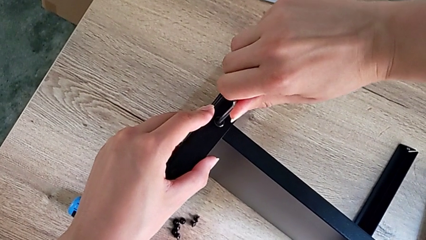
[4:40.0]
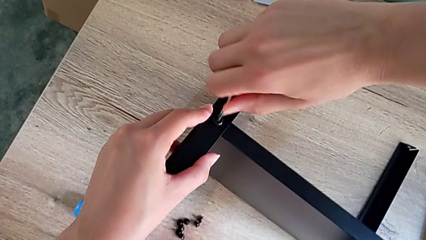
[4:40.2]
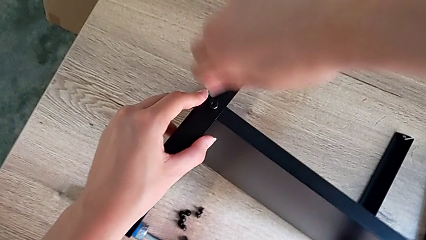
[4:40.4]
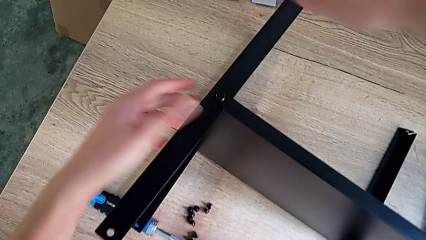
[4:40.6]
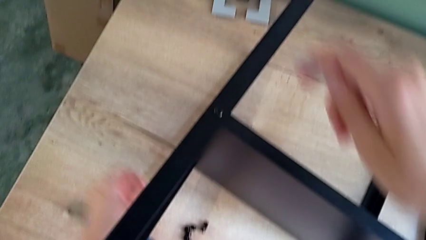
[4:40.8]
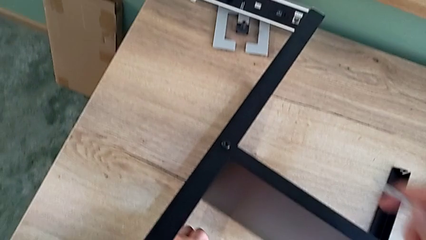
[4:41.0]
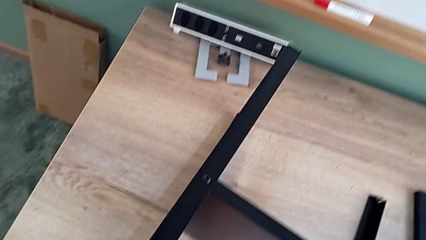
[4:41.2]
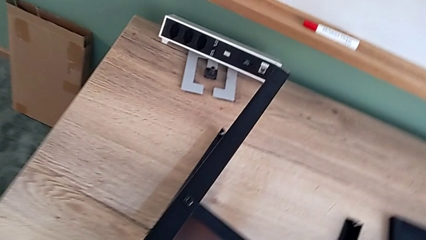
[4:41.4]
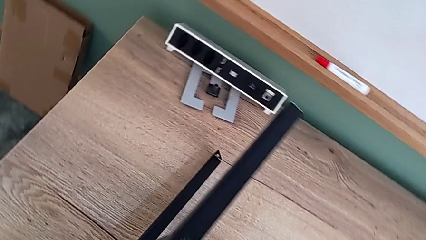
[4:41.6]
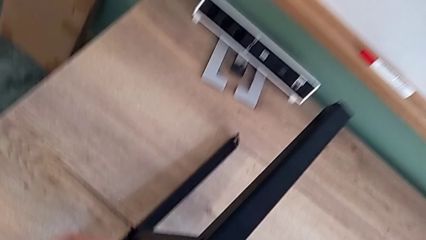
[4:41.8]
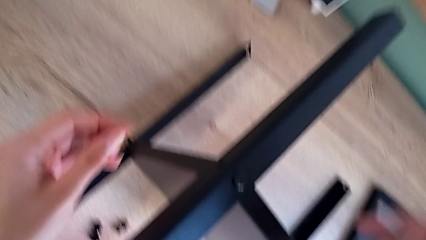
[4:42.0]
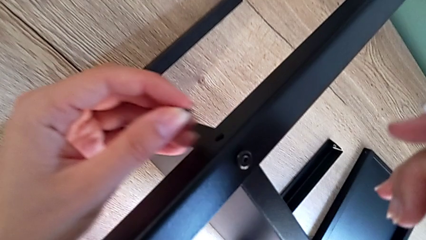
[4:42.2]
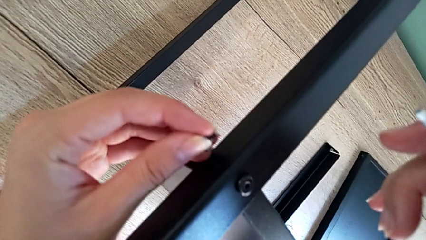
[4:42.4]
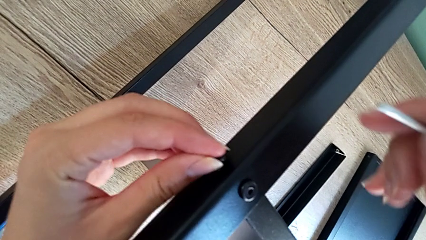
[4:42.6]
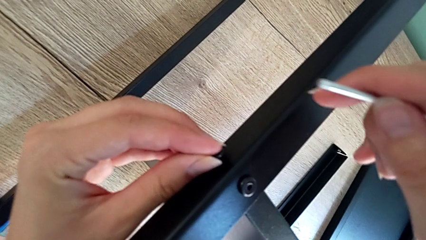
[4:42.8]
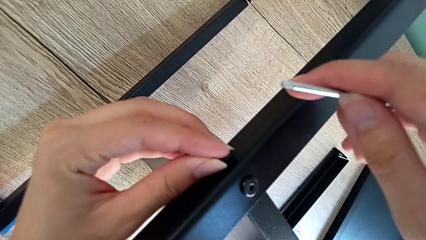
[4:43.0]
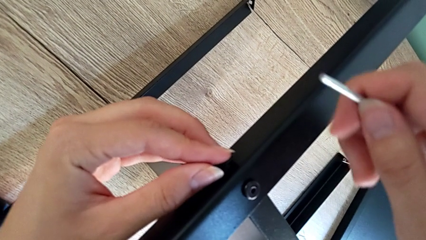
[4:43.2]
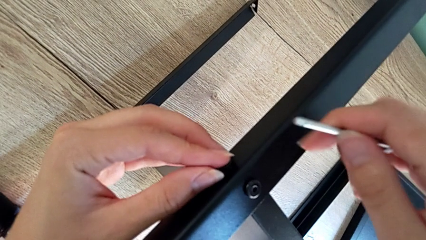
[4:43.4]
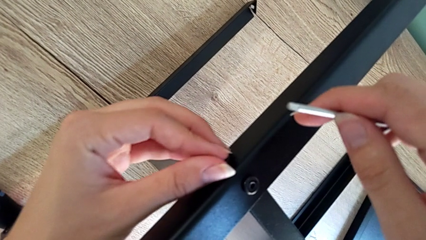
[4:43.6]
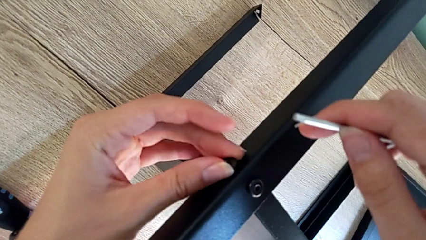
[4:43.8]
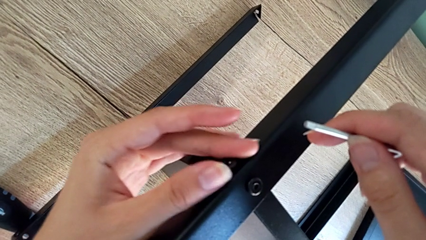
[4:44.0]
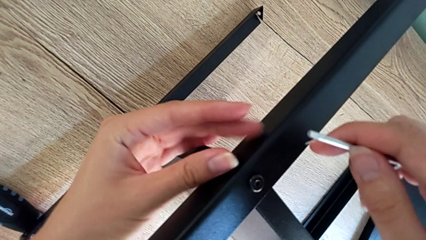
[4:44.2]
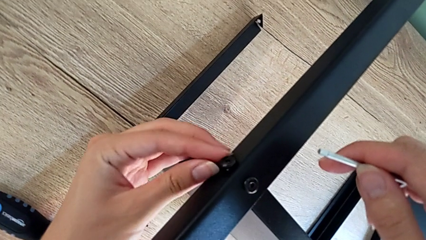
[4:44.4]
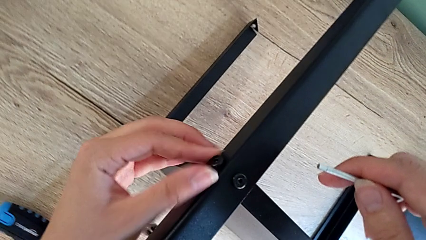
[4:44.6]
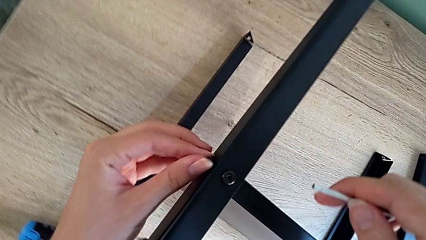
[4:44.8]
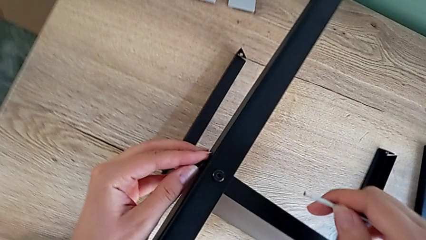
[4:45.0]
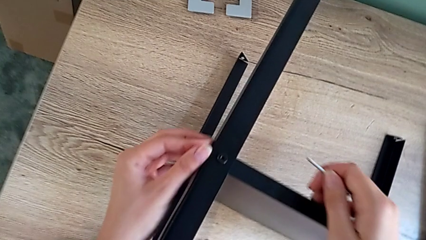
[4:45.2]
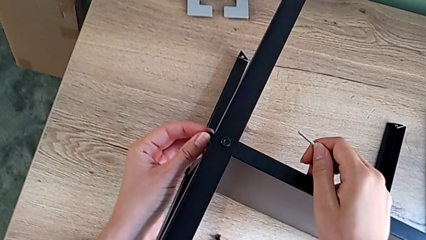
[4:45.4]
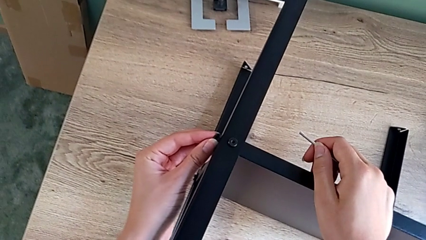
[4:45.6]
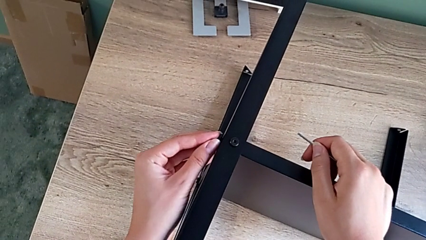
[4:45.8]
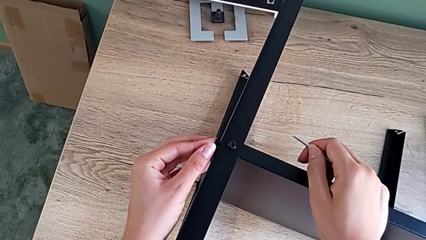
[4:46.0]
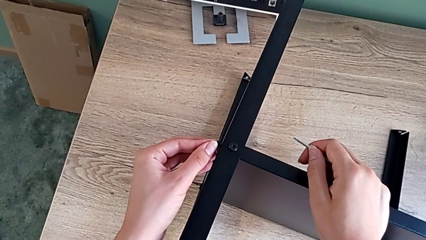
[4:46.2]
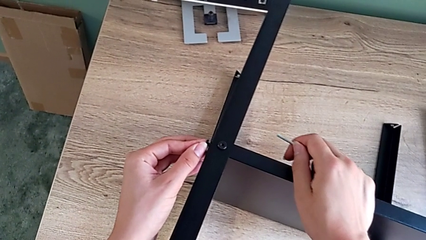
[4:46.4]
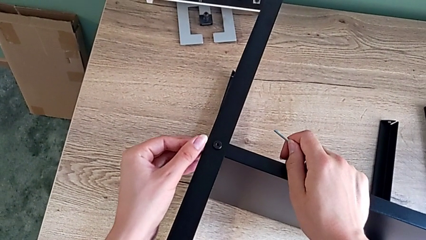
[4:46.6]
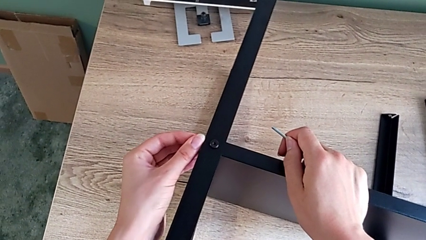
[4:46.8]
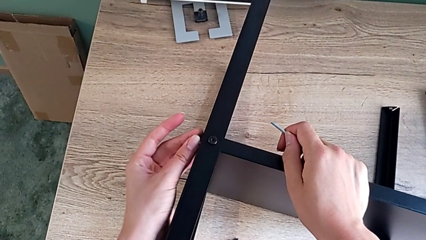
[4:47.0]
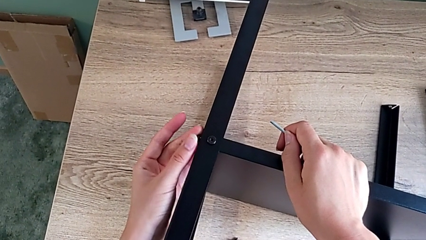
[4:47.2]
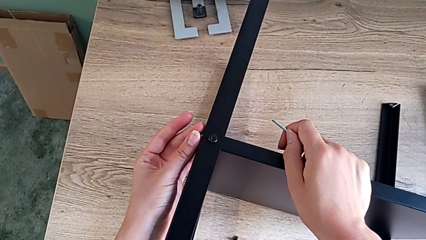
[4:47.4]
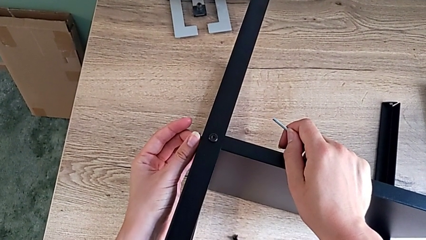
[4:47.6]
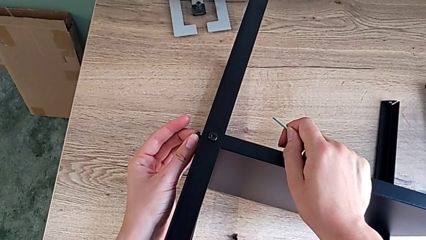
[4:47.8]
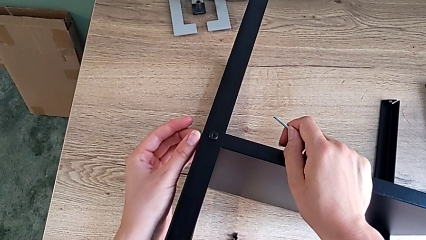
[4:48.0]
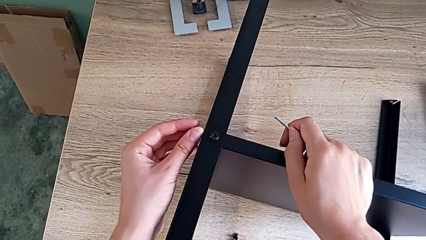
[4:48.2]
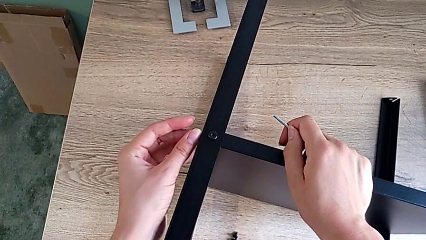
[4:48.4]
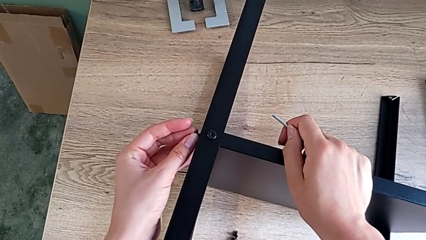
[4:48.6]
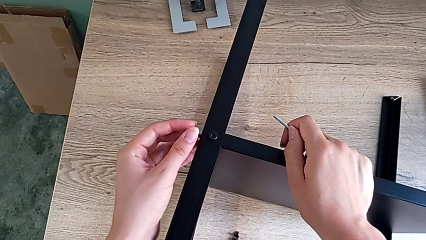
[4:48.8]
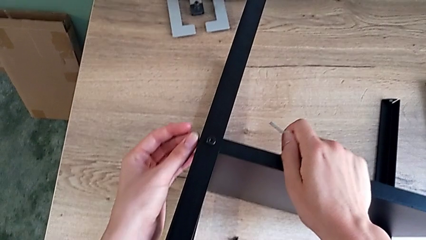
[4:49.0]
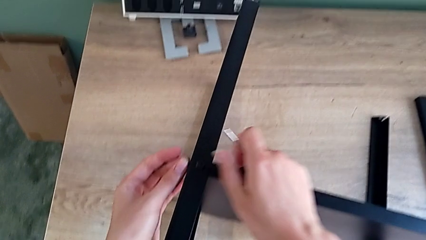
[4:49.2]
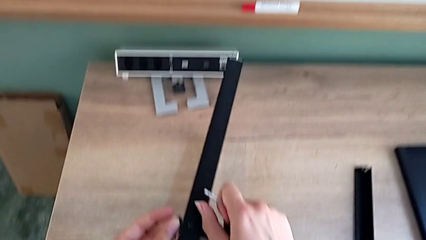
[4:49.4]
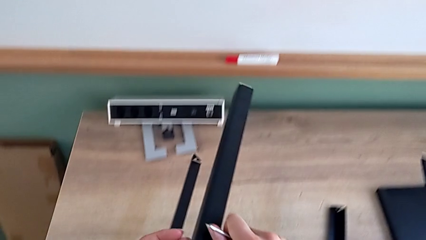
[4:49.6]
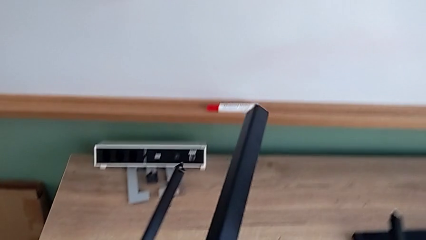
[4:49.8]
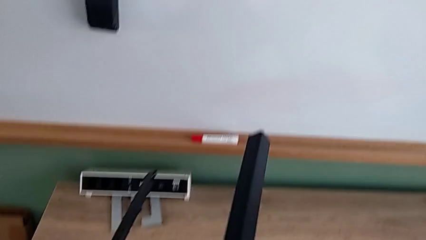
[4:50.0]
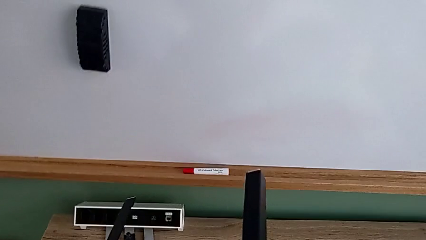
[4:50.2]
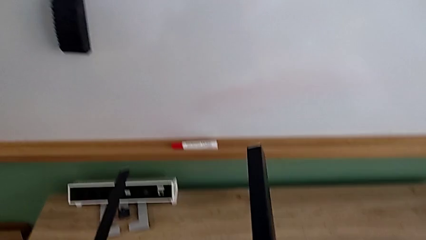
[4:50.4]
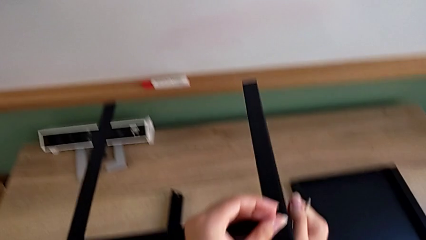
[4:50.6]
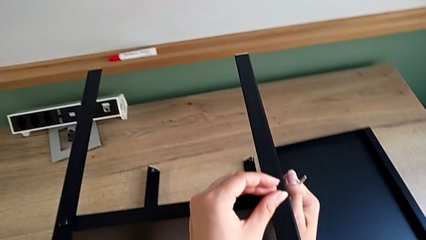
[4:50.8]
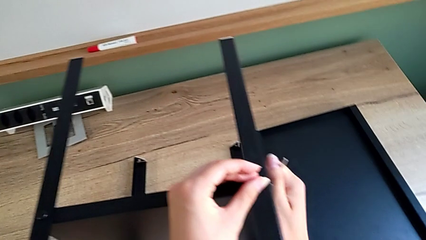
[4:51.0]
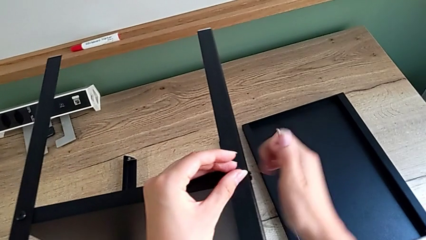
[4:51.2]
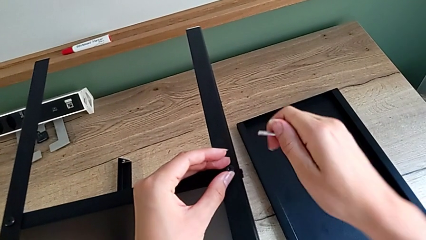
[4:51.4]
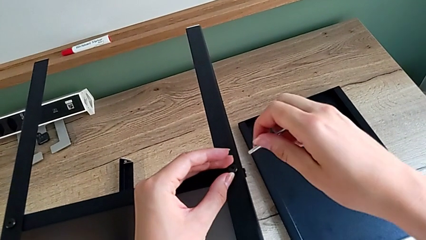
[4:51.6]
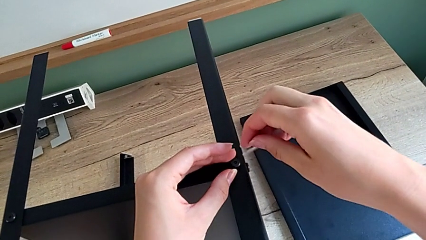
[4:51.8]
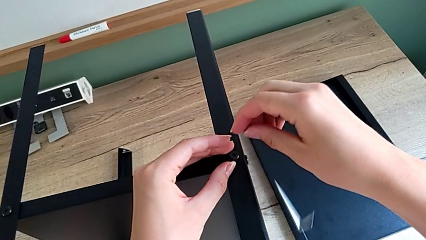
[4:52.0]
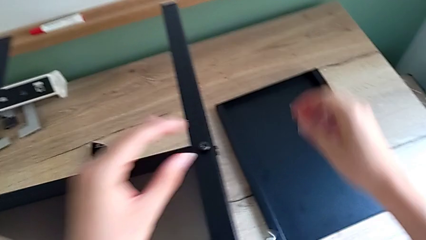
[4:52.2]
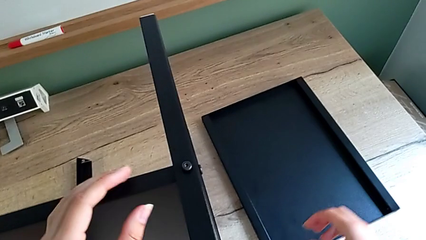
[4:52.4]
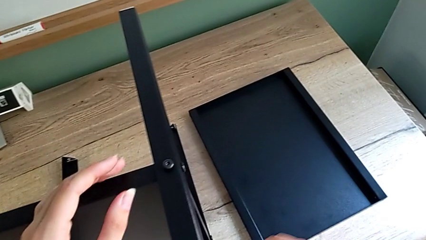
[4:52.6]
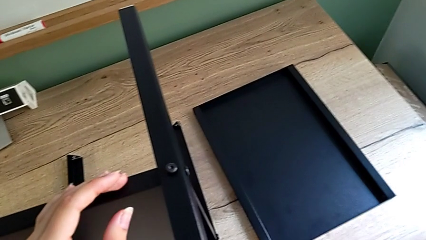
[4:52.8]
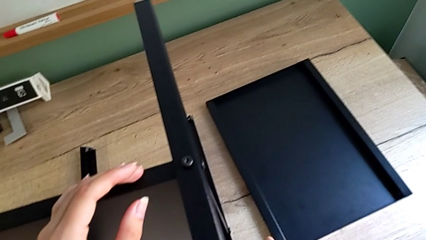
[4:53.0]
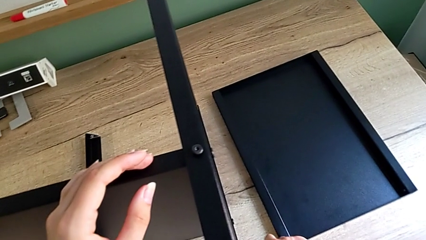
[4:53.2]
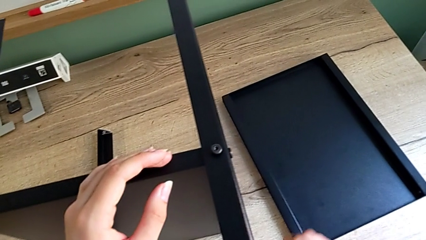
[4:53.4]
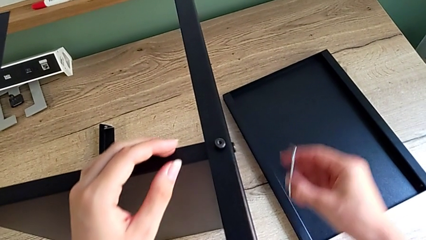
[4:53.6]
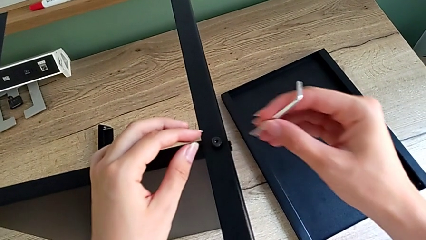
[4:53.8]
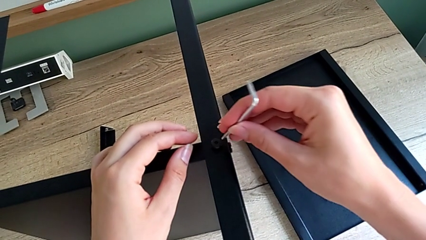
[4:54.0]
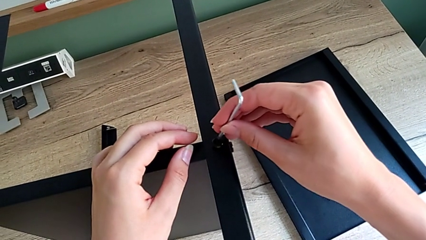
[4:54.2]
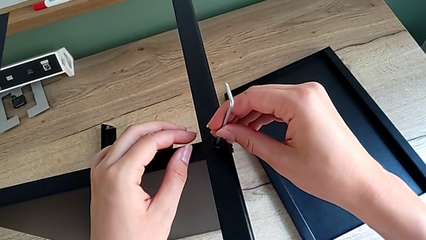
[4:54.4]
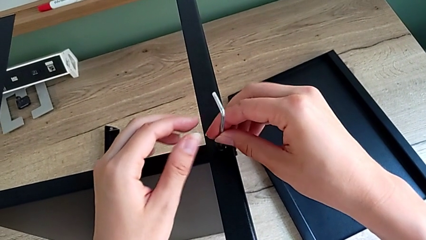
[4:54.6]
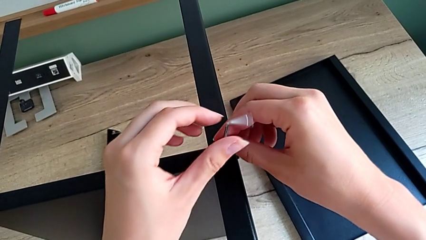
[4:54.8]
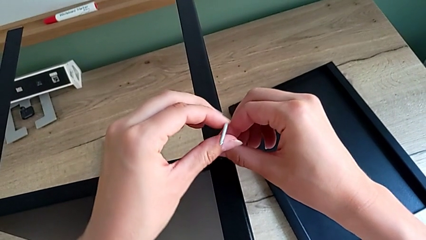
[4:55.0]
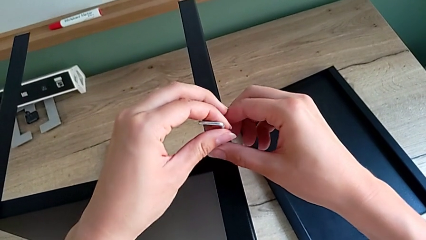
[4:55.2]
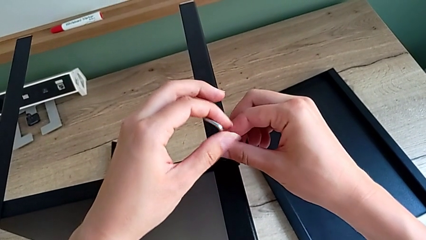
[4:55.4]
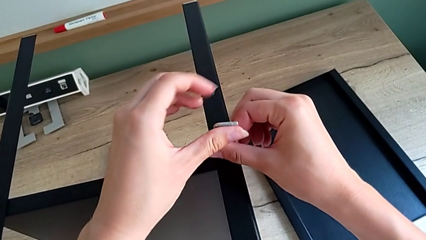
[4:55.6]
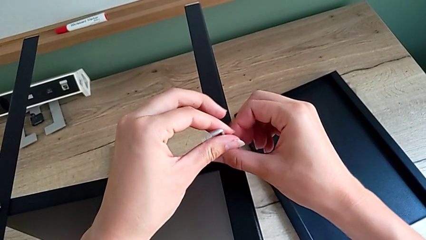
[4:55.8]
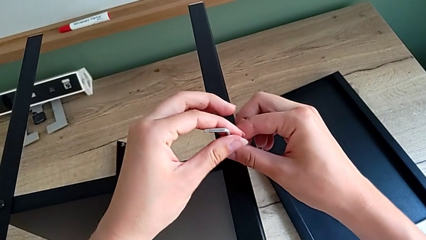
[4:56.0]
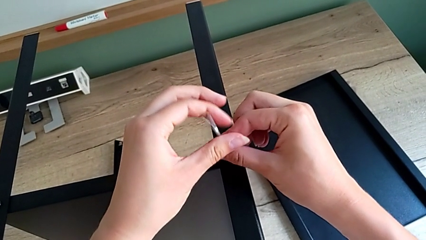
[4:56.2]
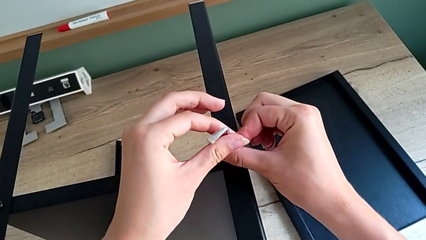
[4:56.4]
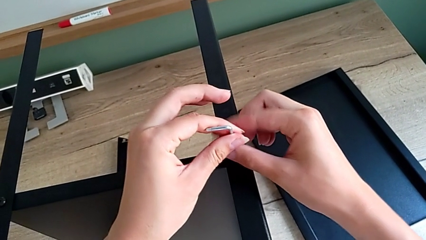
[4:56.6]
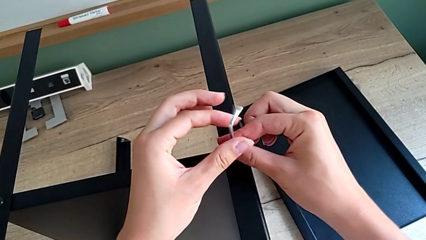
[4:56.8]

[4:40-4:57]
The camera wearer is assembling the fourth leg onto the shelf. They insert the small hex socket head, rotate the nightstand and begin to screw the last hex socket head.
